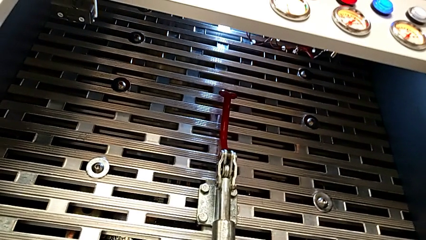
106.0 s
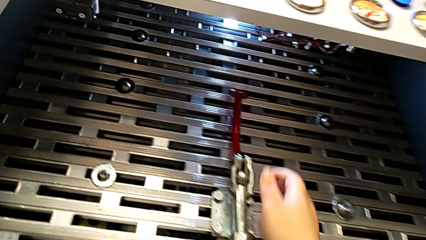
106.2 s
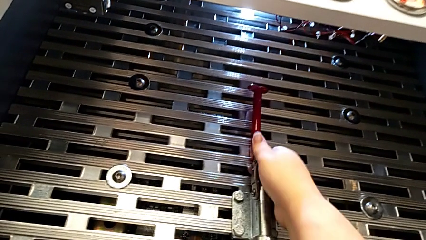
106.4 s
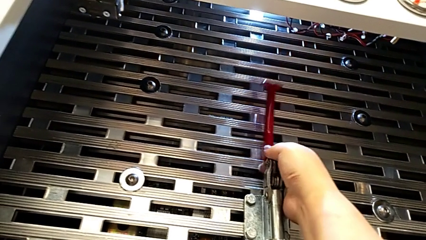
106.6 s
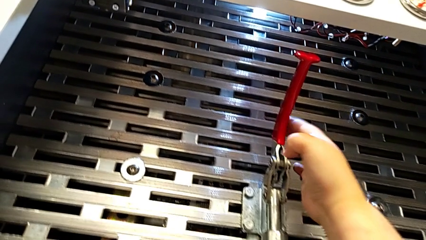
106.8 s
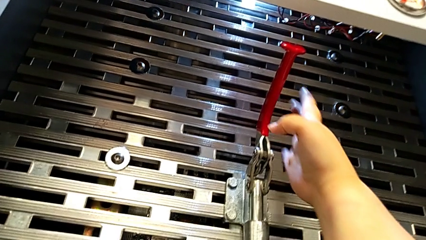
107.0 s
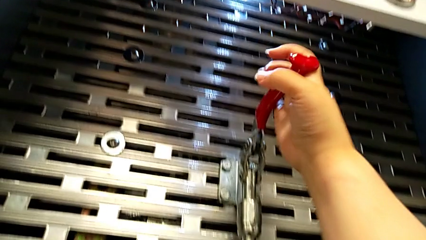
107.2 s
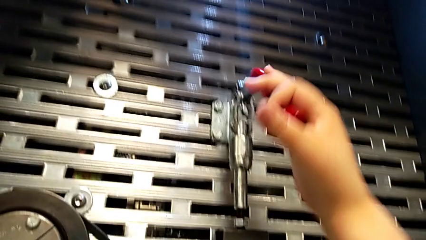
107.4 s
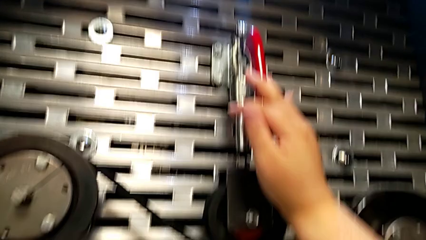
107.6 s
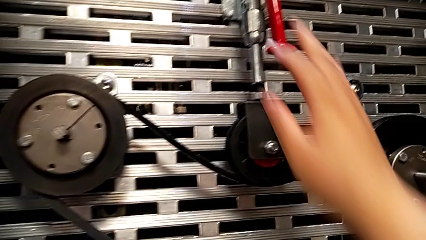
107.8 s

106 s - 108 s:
The camera wearer pulls down the red one. They push the red lever.

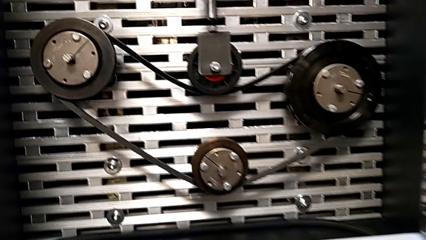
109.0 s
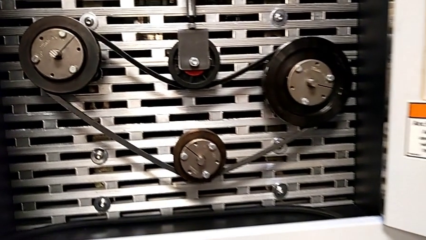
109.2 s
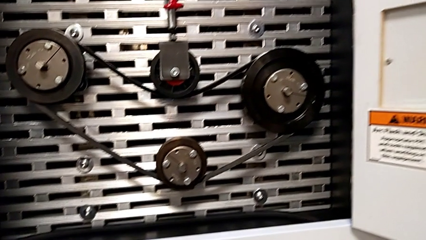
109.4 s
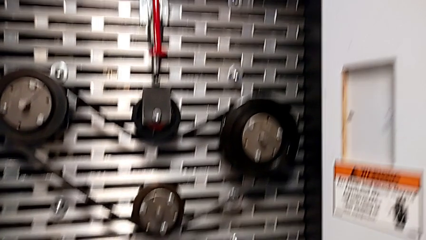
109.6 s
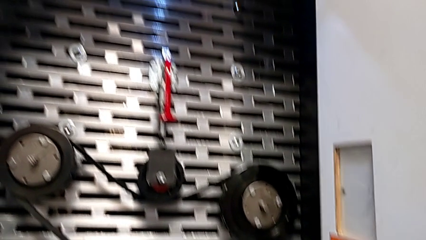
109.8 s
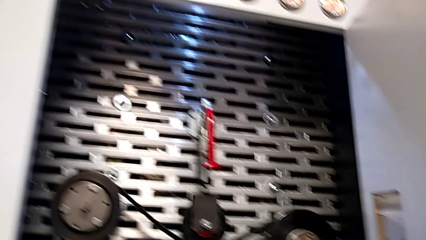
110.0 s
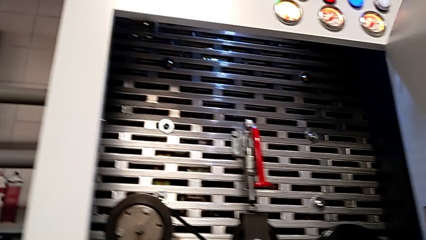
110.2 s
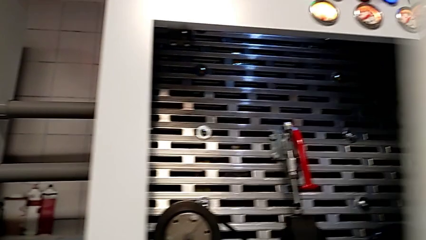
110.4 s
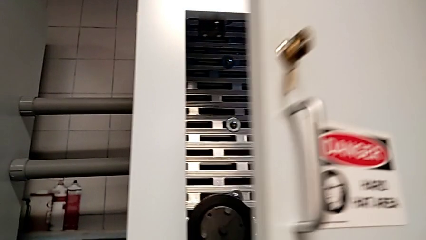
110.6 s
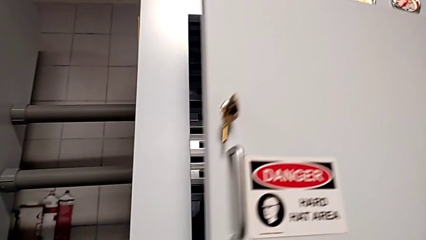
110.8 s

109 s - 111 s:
The camera wearer closes the front door. They close the front panel door.
